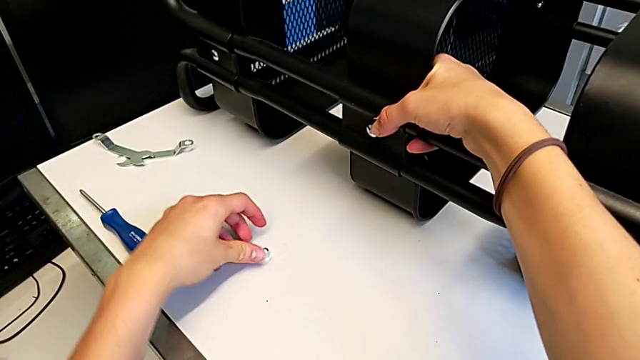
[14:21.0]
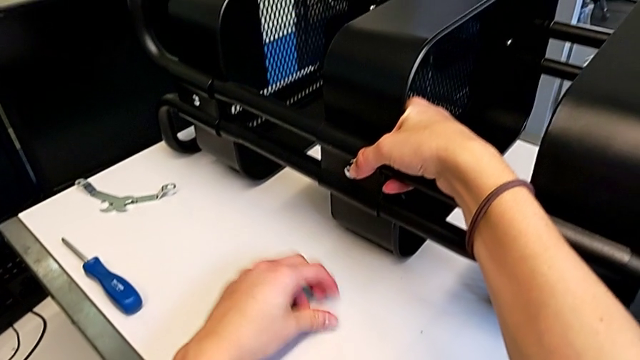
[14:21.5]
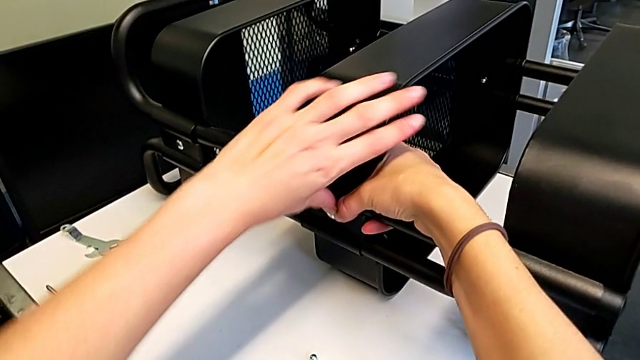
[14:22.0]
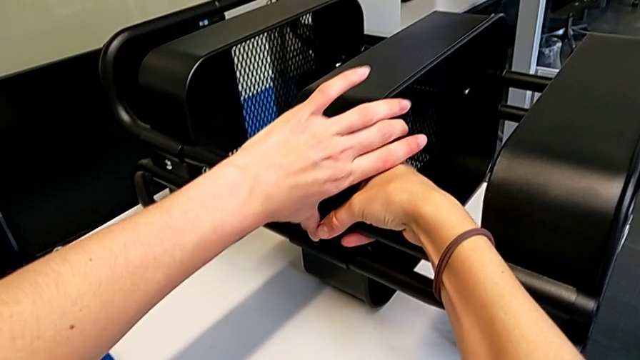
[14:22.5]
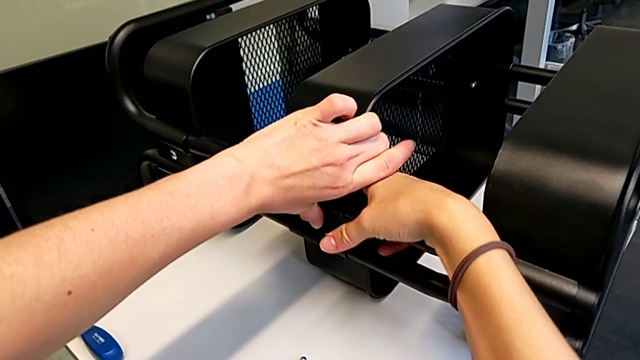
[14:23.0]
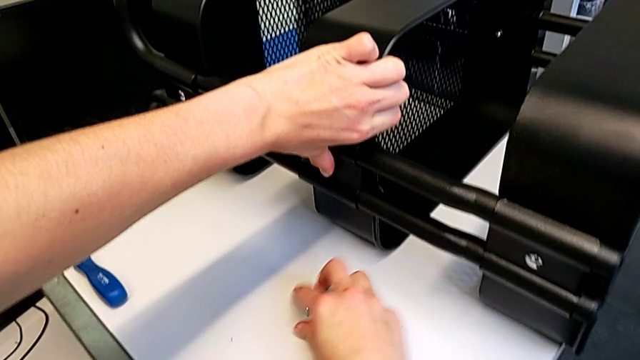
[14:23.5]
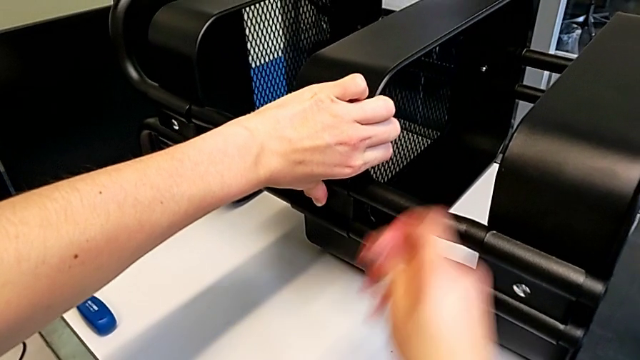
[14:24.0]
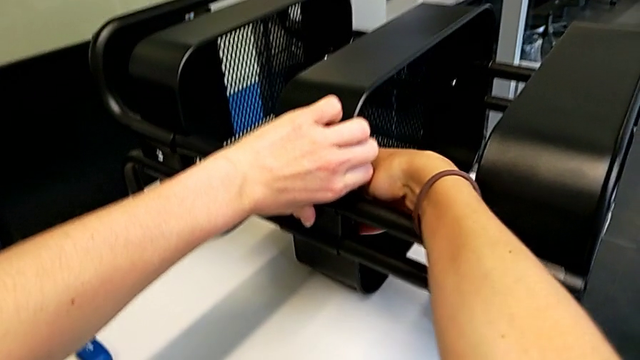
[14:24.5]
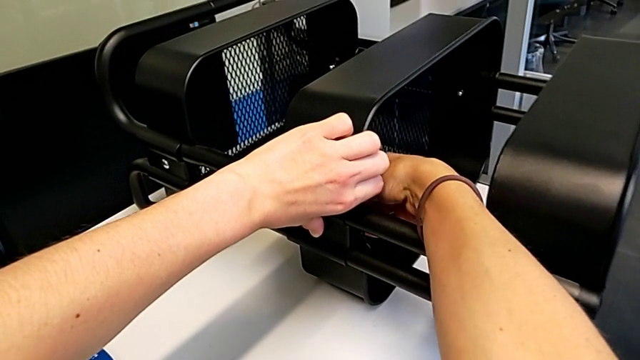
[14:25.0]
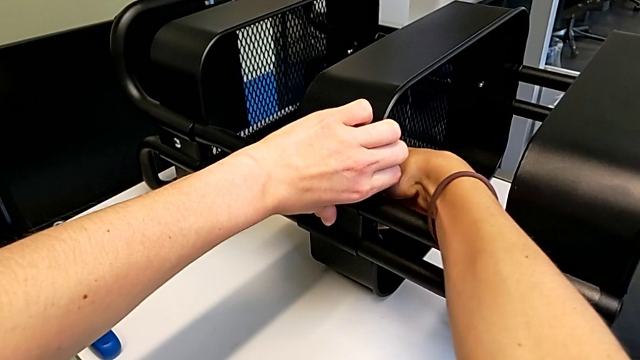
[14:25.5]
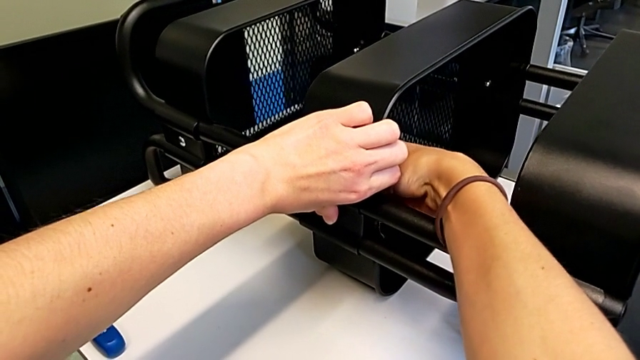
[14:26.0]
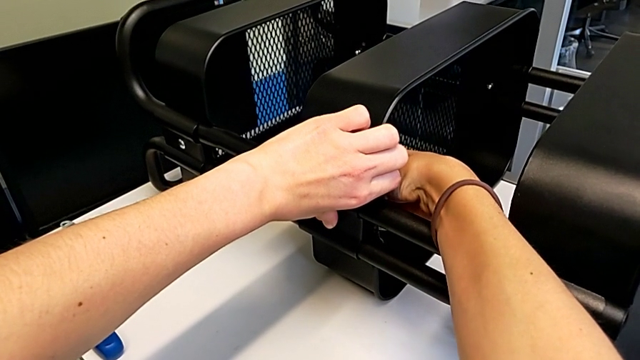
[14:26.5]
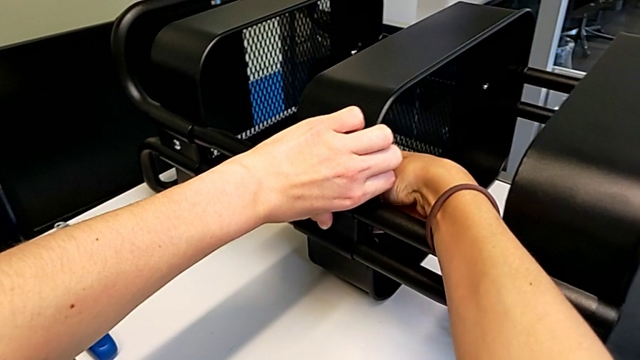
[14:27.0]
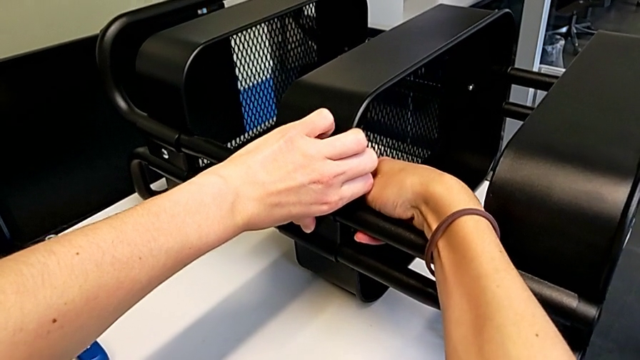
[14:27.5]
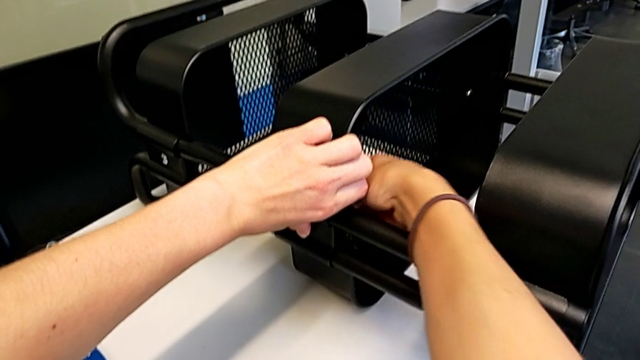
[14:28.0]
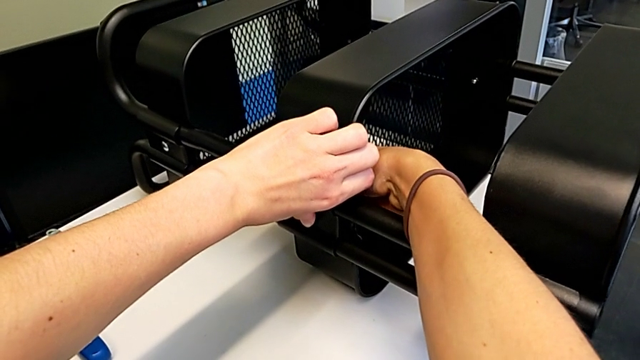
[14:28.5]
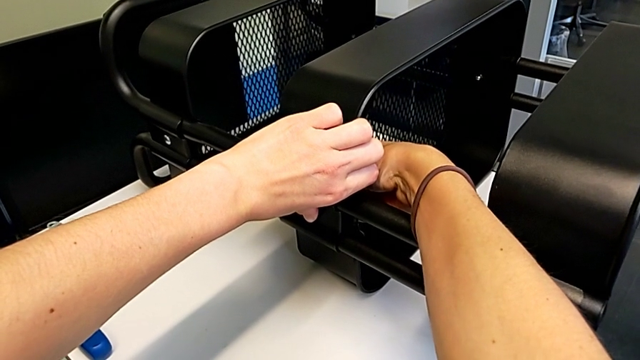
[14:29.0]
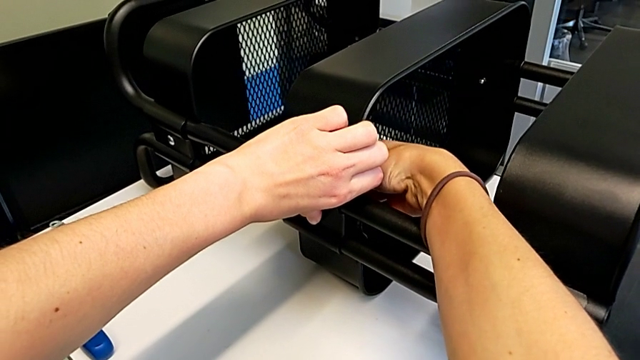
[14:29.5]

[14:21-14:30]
The camera wearer is assembling the second bracket in the middle tray. They grab the hexagon cap nut, hold the grid tray, grab the hexagon cap nut, insert it and screw it.

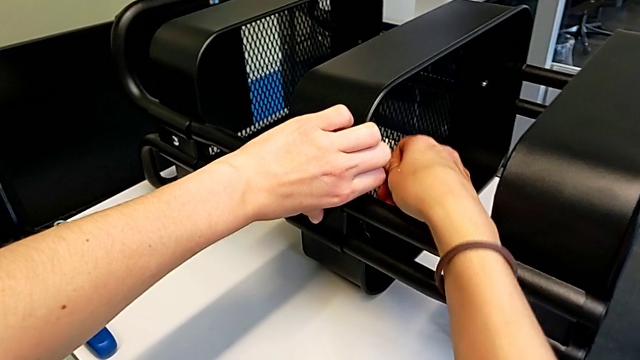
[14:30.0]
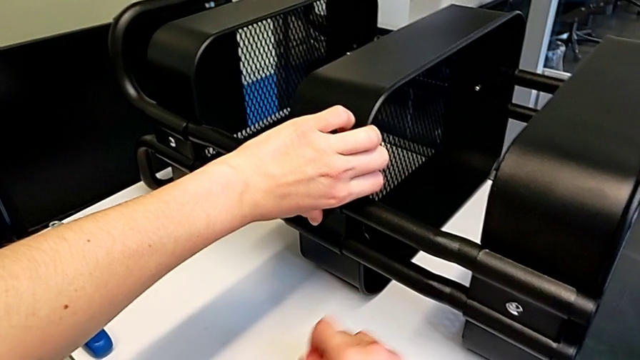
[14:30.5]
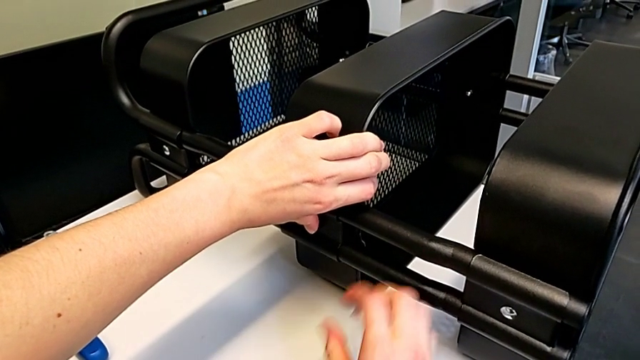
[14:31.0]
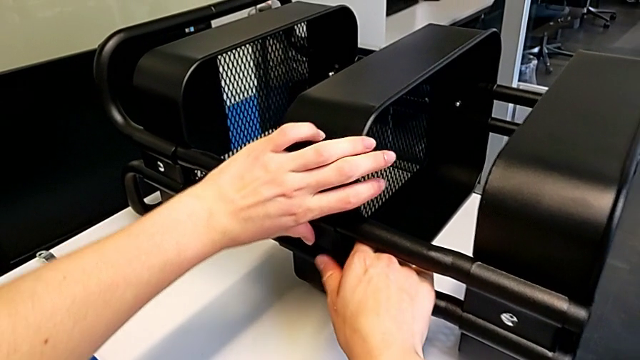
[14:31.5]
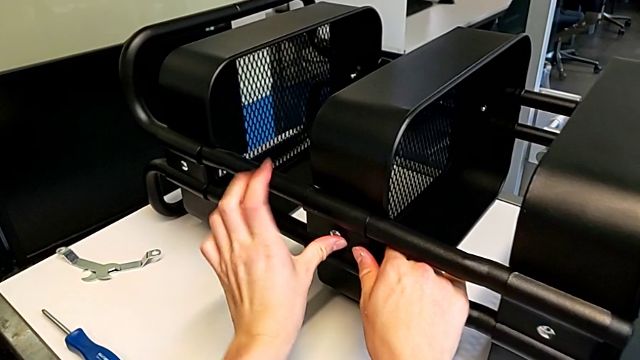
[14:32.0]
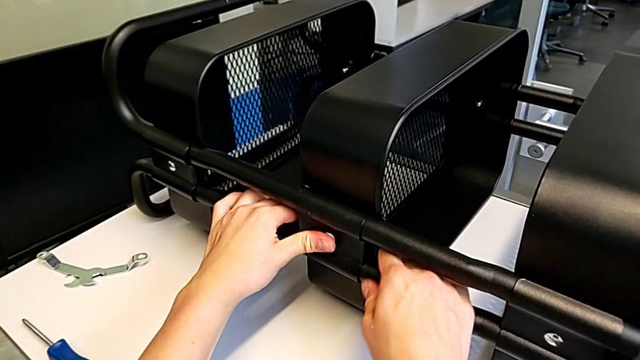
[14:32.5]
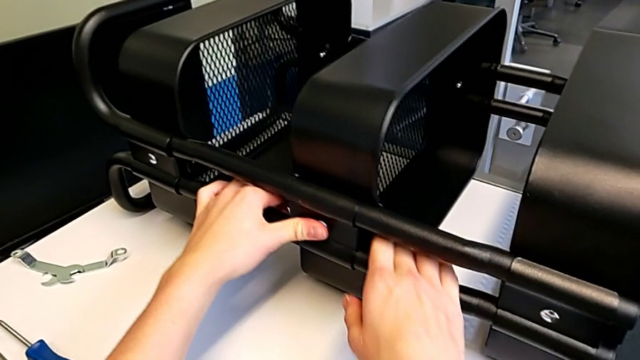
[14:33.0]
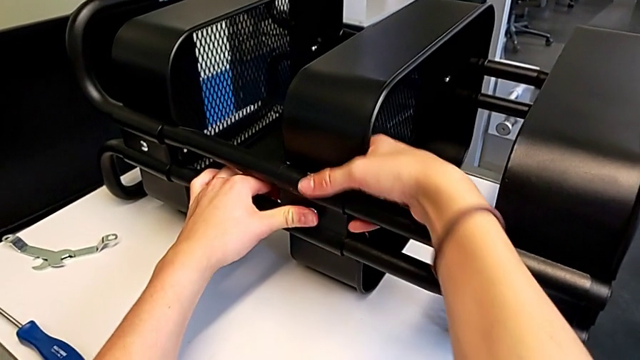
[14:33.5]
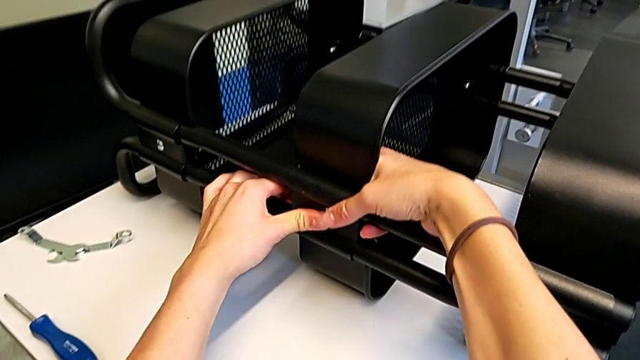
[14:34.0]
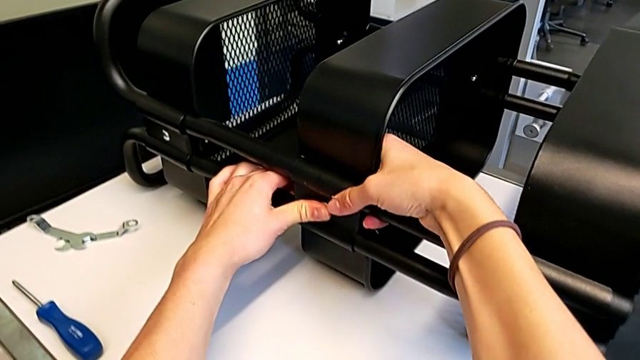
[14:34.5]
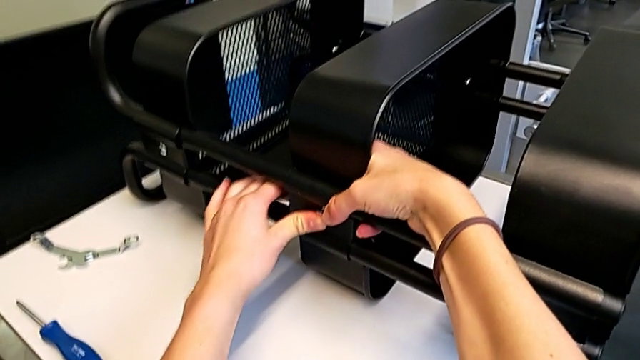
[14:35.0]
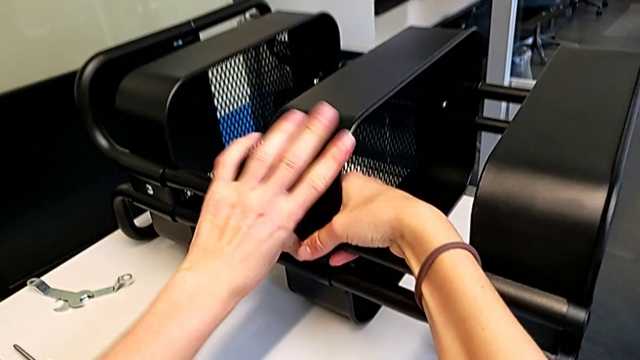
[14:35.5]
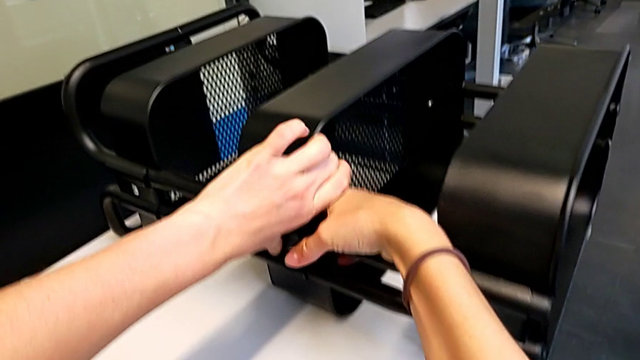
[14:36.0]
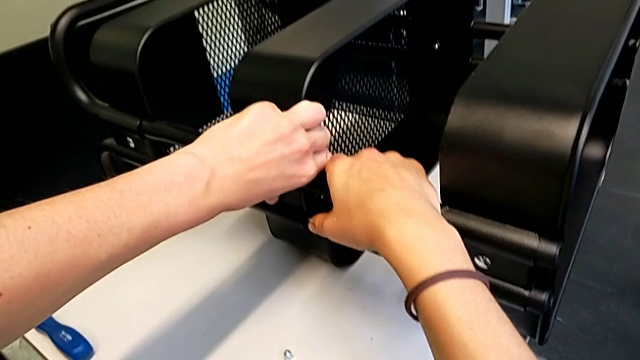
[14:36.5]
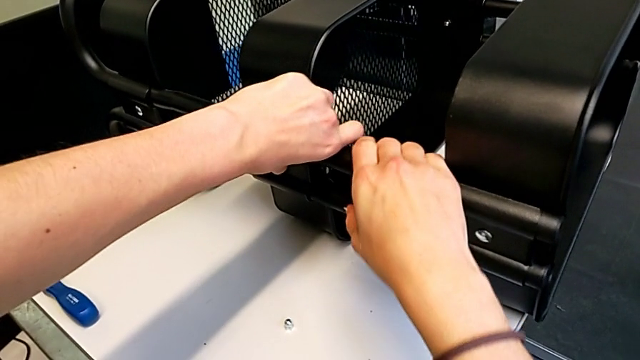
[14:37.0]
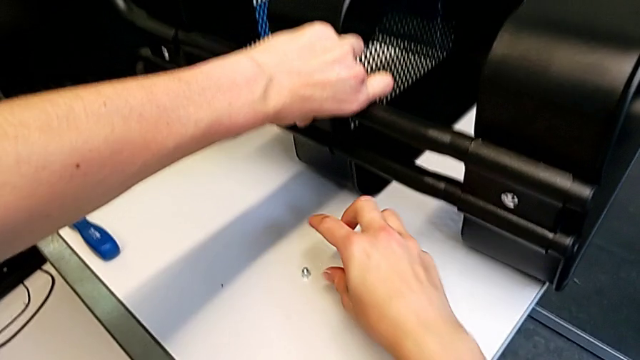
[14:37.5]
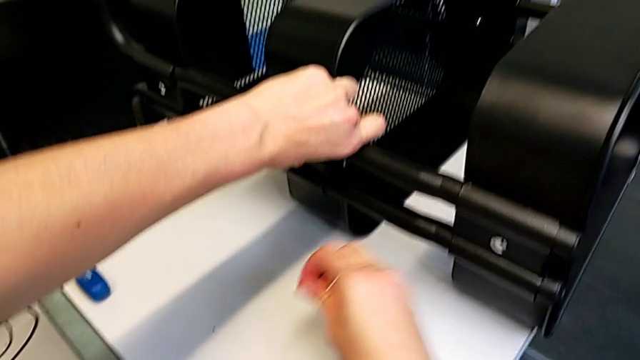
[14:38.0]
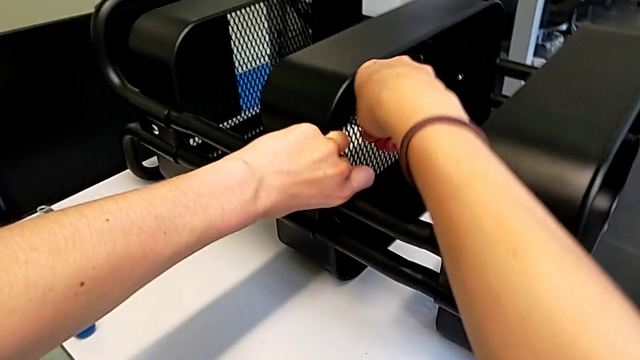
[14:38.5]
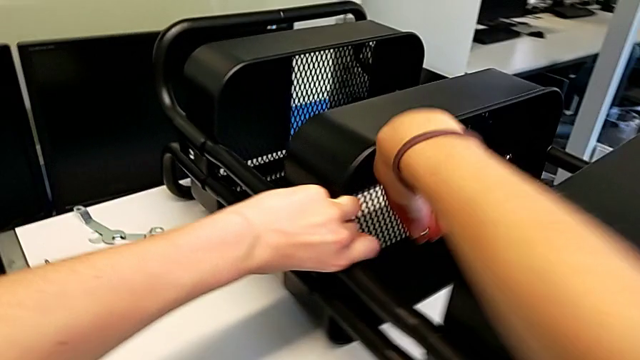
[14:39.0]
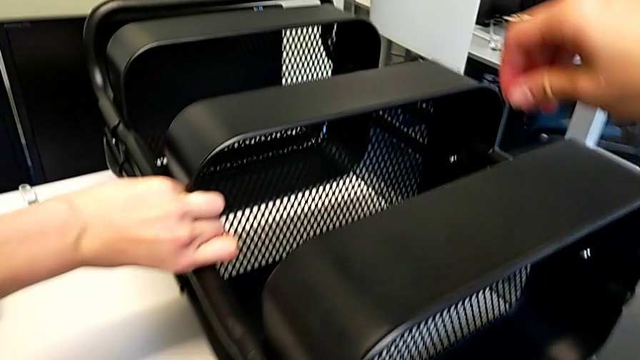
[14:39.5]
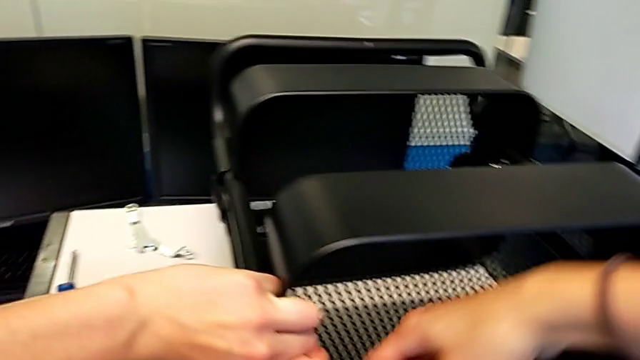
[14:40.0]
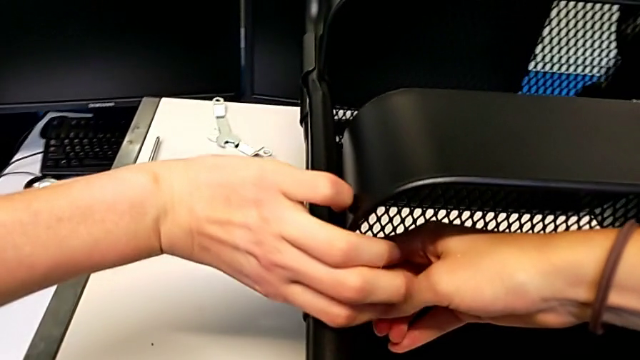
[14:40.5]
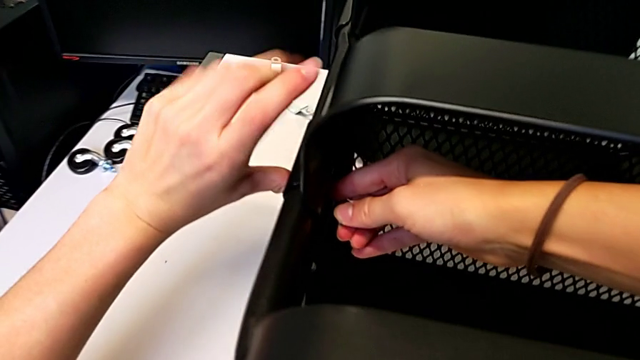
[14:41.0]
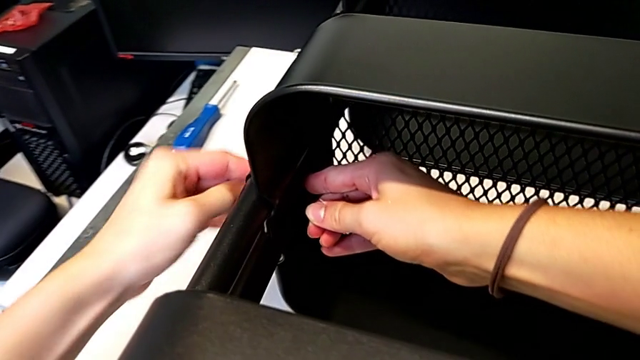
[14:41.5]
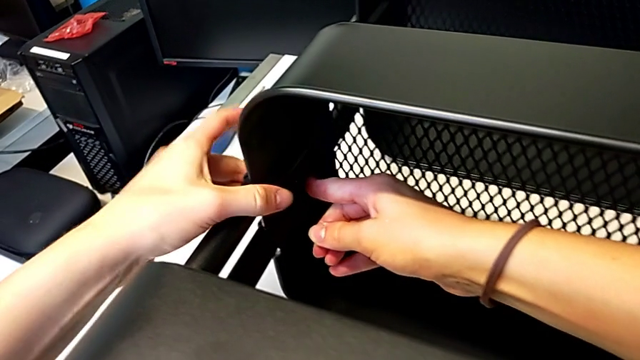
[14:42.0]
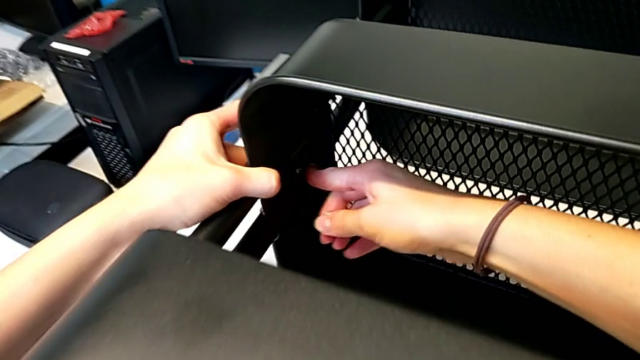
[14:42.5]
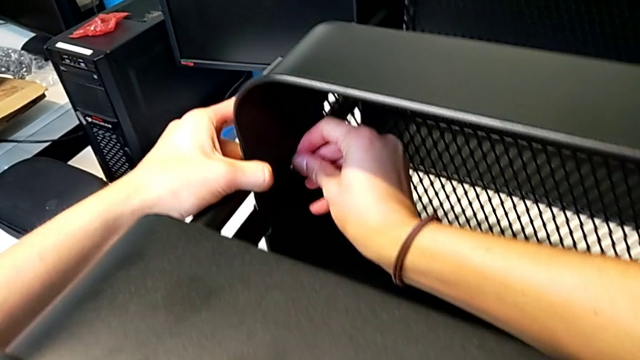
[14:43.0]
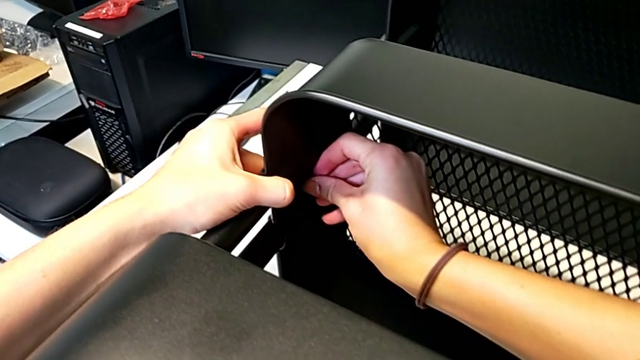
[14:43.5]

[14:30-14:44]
The camera wearer is assembling the second bracket in the middle tray. They place the hexagon cap nut, align the grid tray, grab the hexagon cap nut, lift it, press the bolt and insert the hexagon cap nut.
